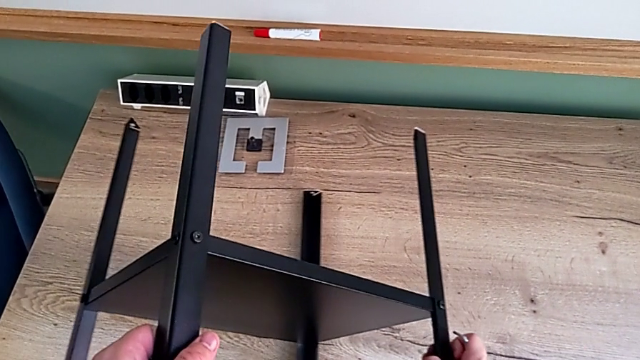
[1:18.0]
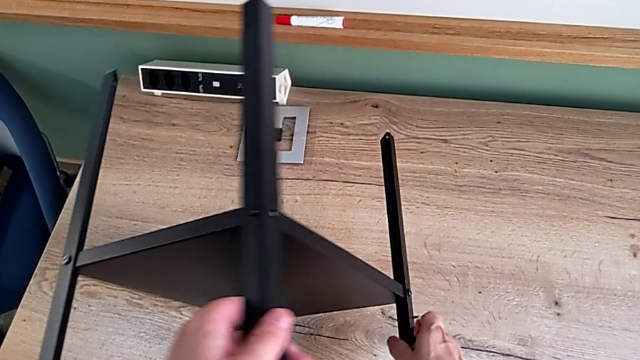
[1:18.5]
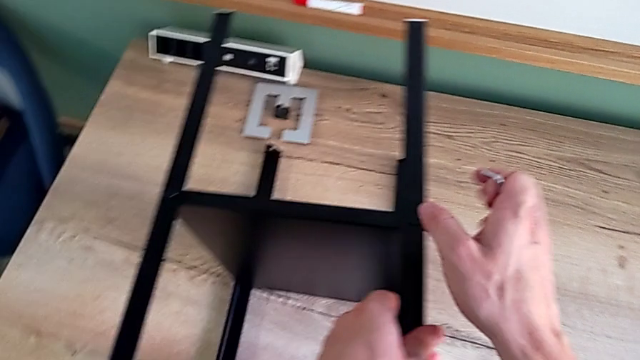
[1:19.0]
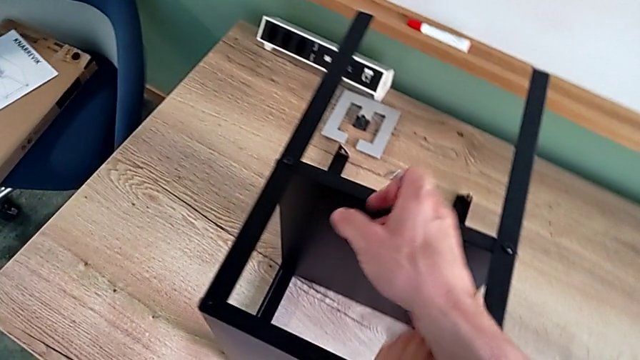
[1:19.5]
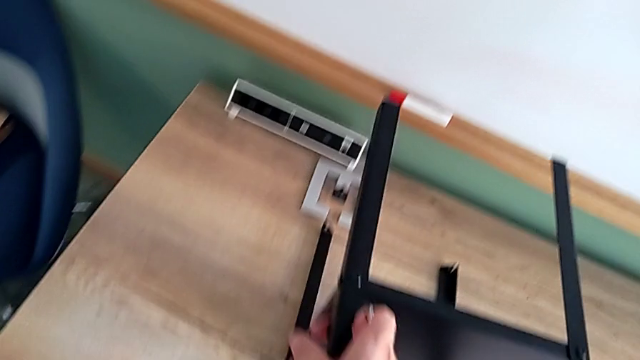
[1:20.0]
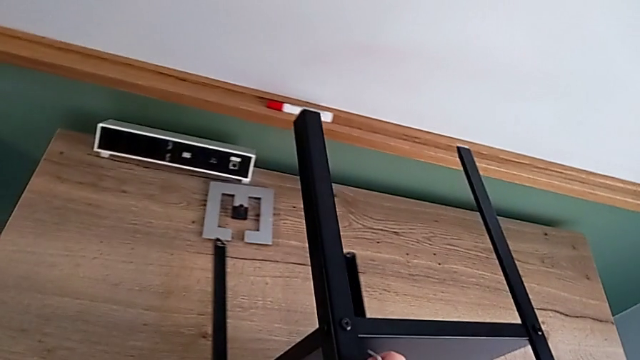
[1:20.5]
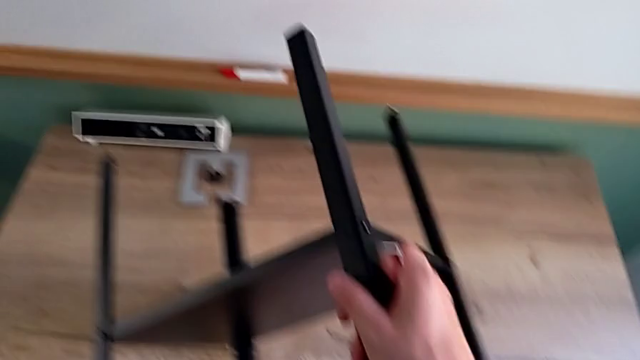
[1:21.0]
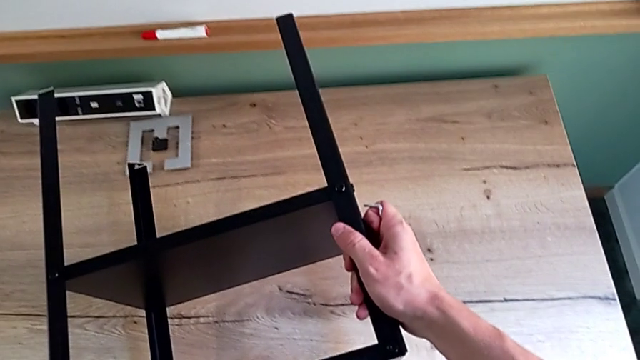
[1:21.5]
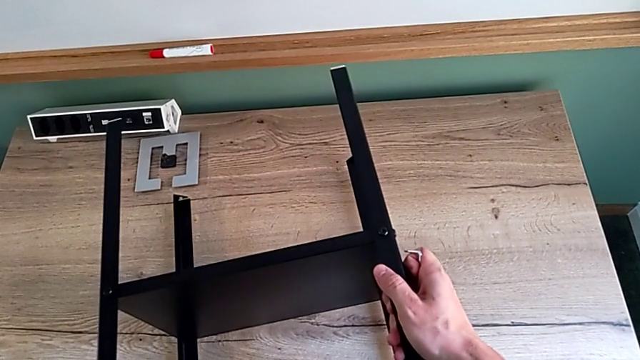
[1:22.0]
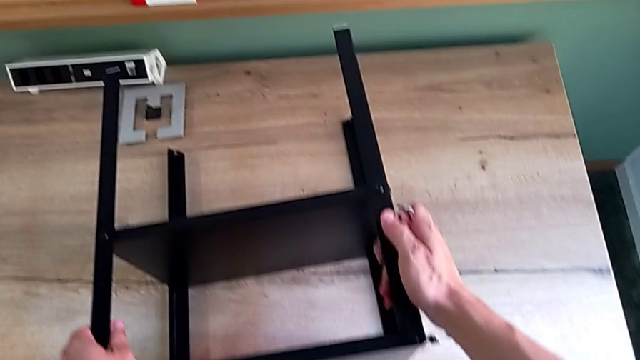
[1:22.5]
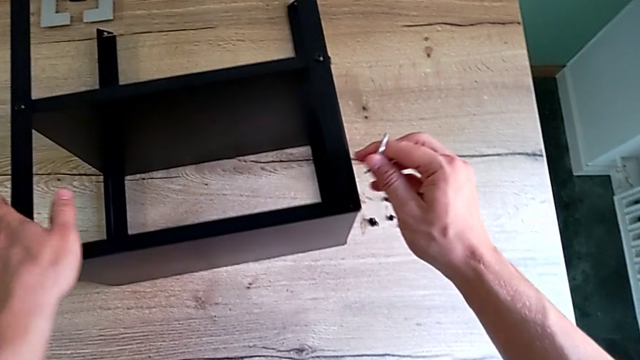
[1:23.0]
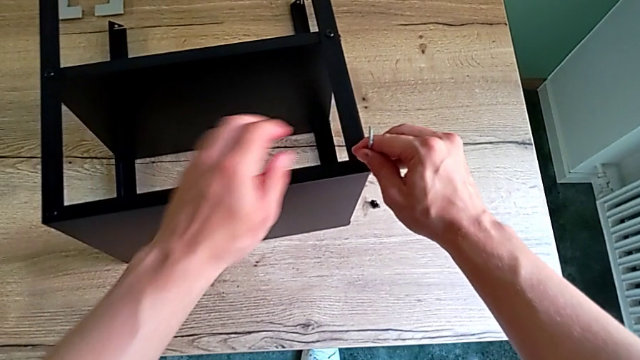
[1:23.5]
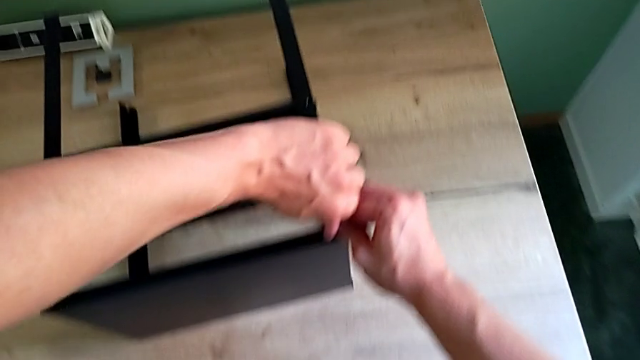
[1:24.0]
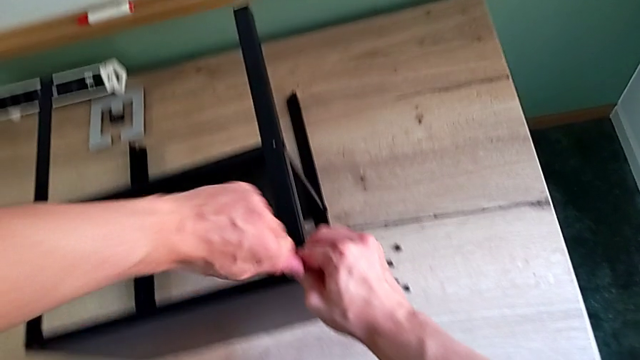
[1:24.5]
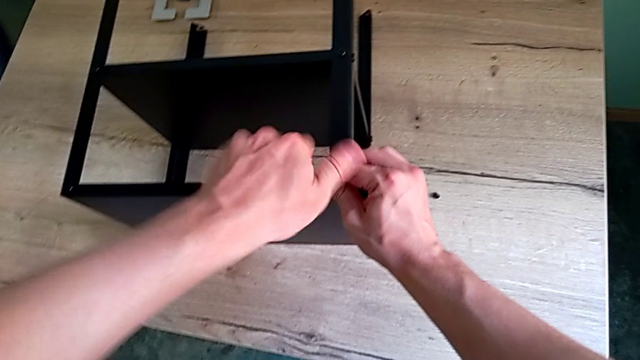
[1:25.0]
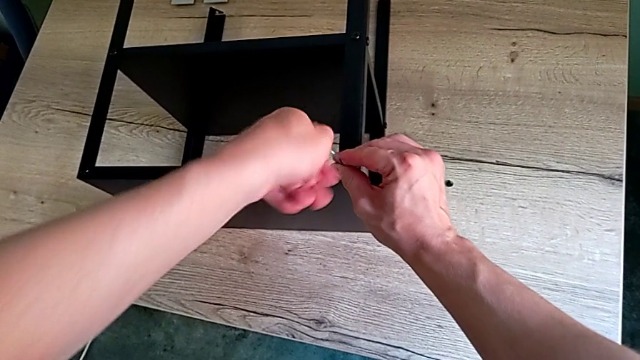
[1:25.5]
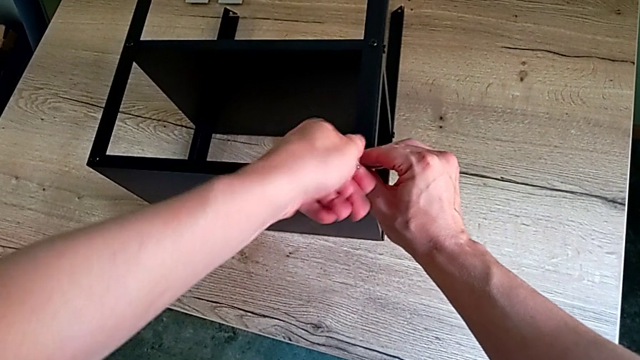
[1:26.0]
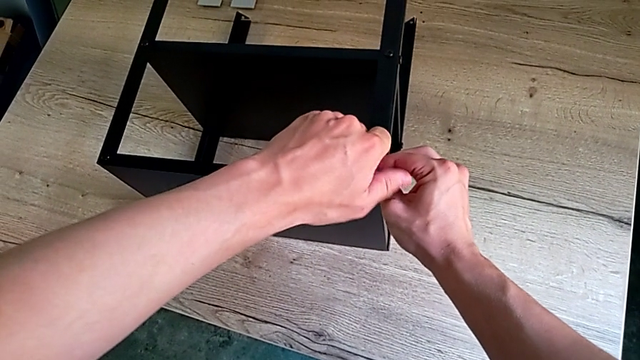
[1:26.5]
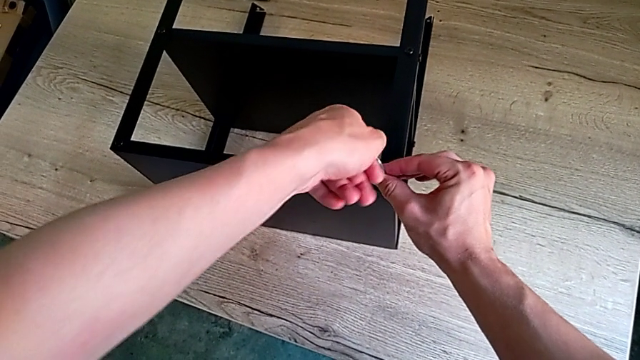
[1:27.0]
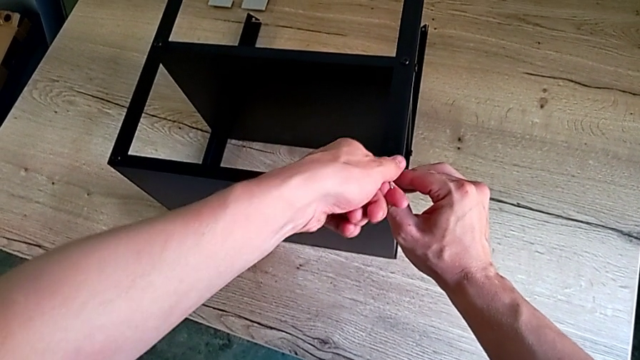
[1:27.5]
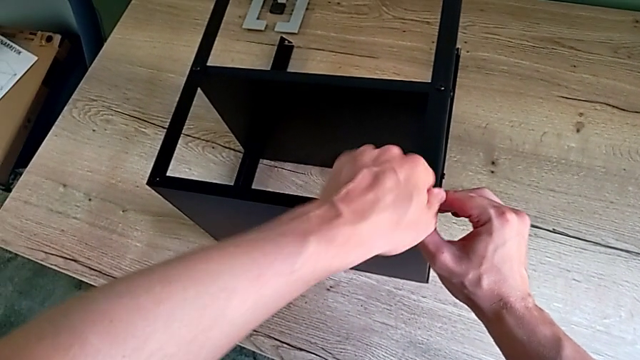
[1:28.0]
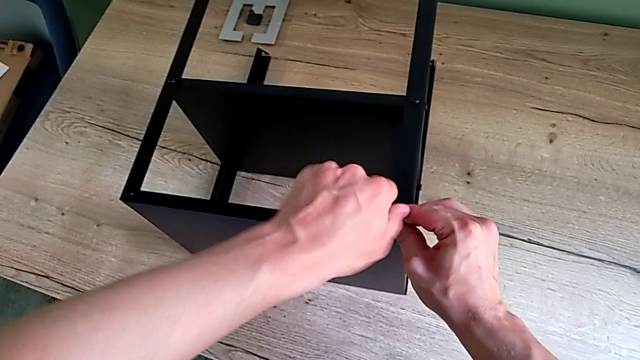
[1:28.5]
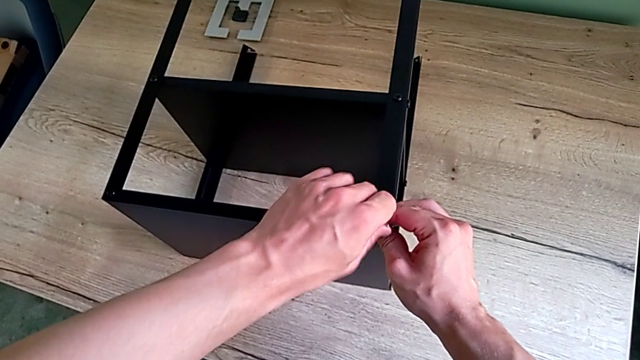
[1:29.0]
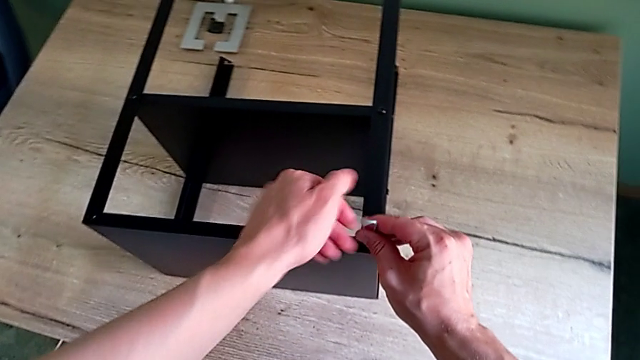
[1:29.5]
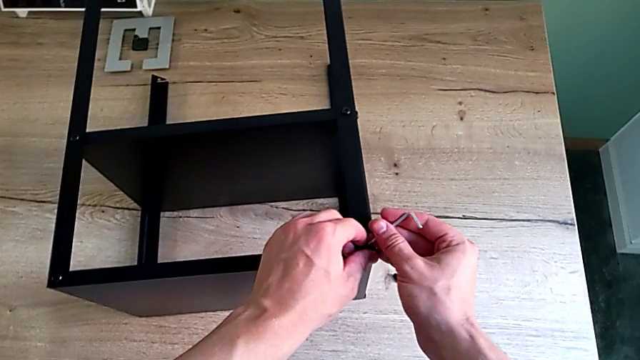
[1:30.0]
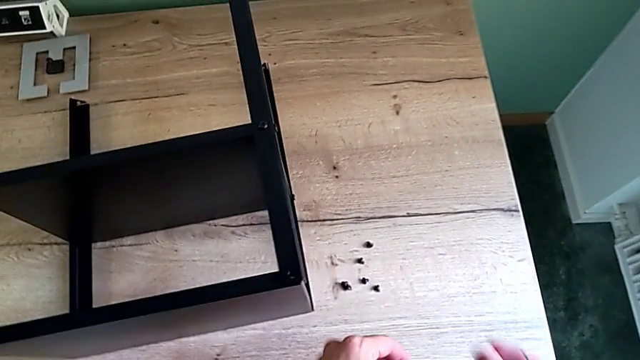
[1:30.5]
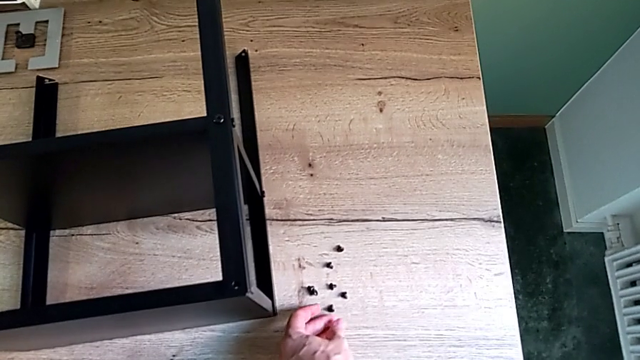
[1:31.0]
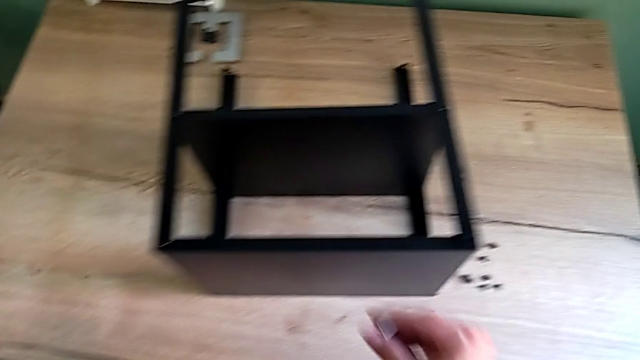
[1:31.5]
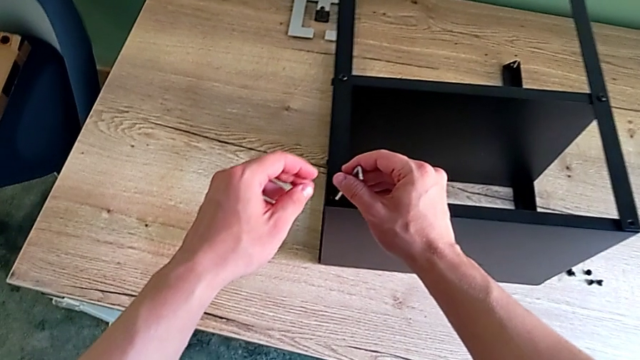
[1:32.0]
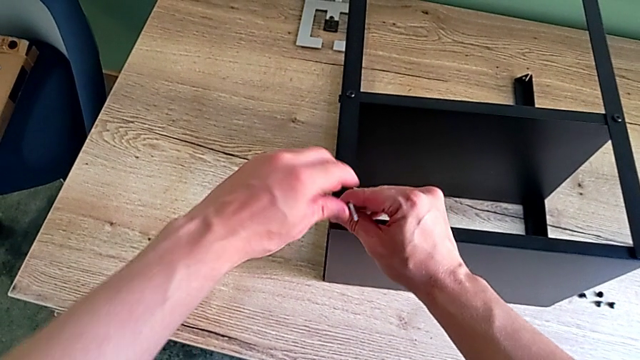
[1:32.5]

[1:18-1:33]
The camera wearer is unscrewing the hex socket heads attached to the upper tray and disassembling the tray. They keep rotating the nightstand, insert the Allen wrench, unscrew the hex socket head, withdraw the Allen wrench, disassemble the hex socket head, place it, approach it and insert the Allen wrench.

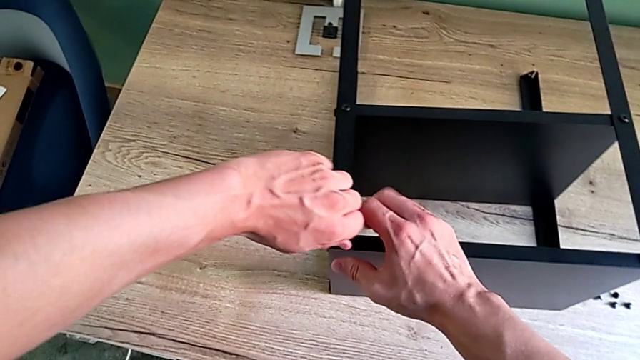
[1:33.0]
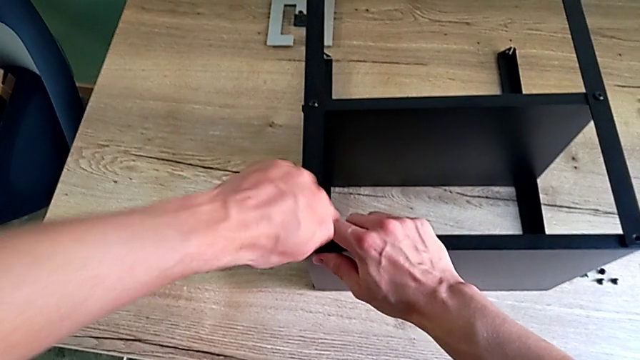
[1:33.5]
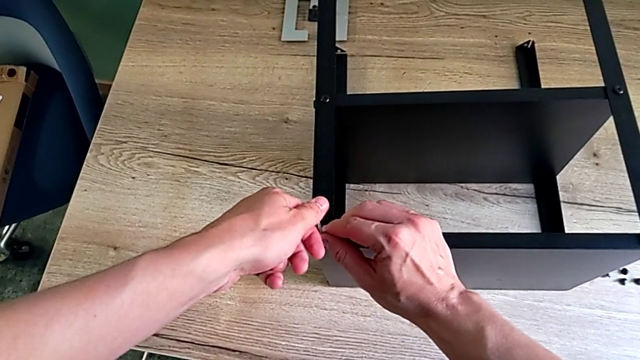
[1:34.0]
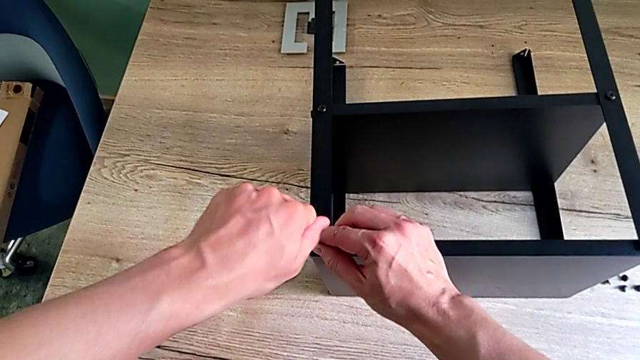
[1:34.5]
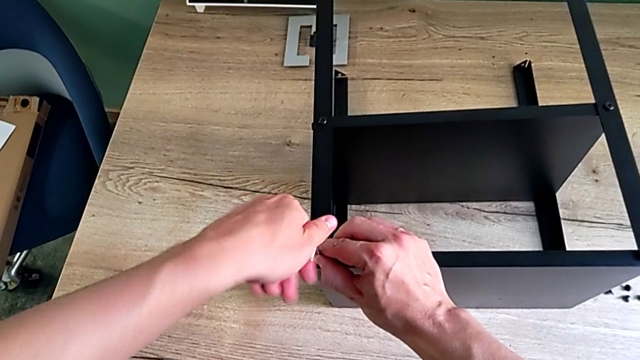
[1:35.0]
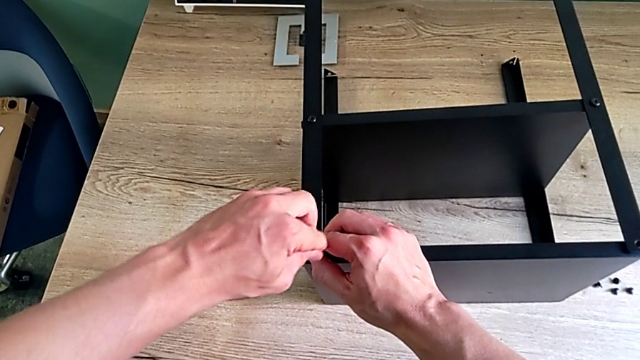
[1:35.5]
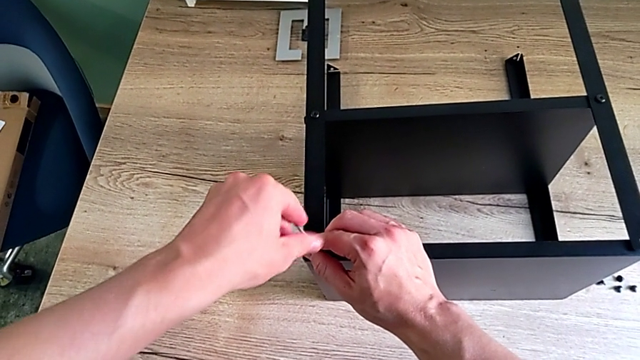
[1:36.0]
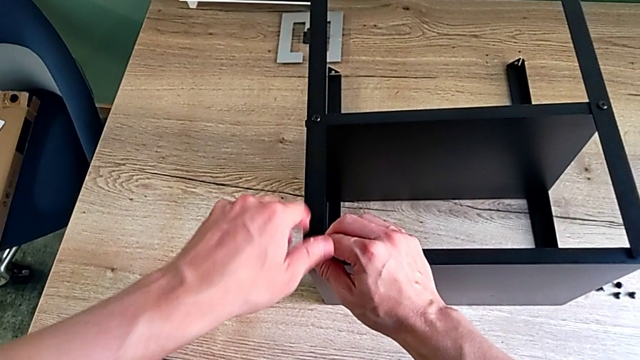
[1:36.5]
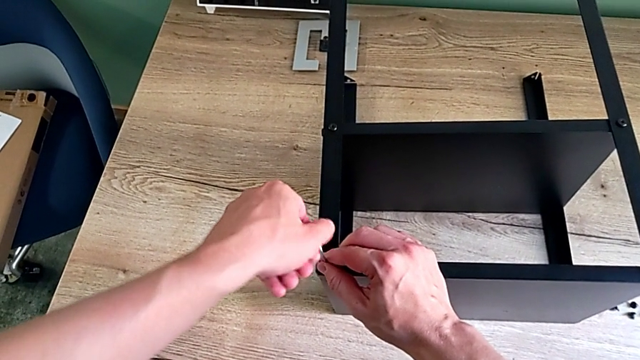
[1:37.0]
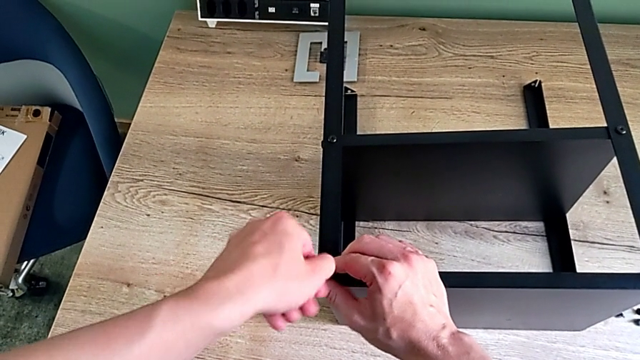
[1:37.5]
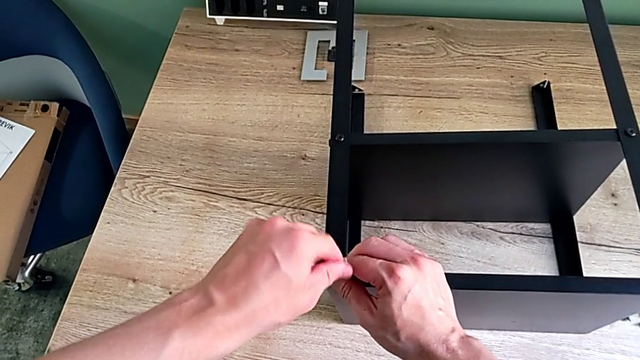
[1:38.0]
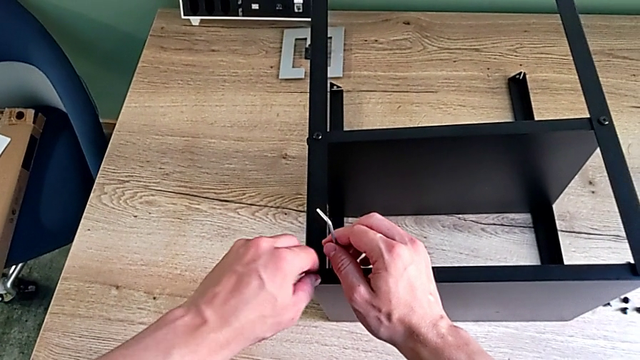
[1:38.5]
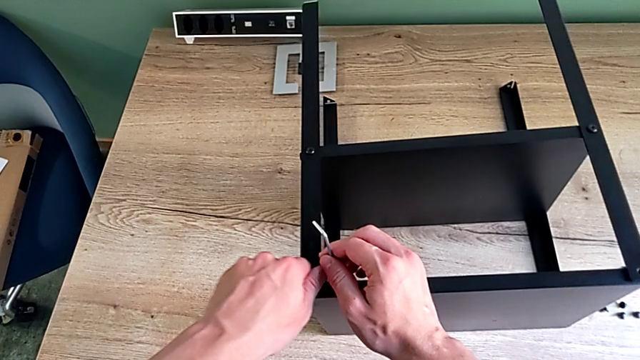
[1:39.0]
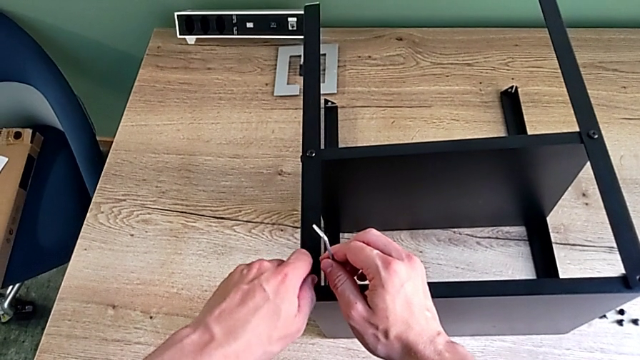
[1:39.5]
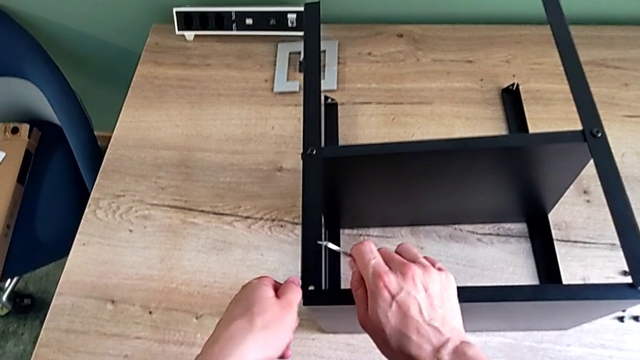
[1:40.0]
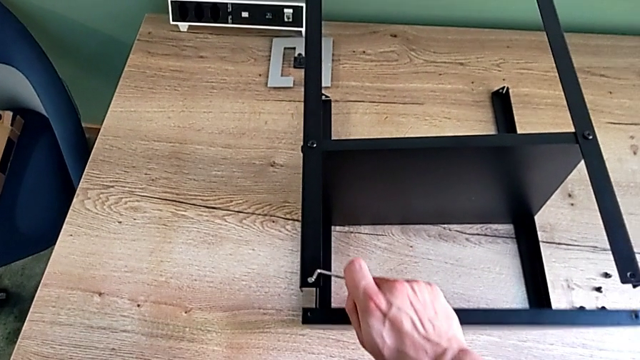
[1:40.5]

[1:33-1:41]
The camera wearer is unscrewing the hex socket heads attached to the upper tray and disassembling the tray. They unscrew the hex socket head, withdraw the Allen wrench, unscrew the hex socket head, disassemble it and disassemble the top tray.
